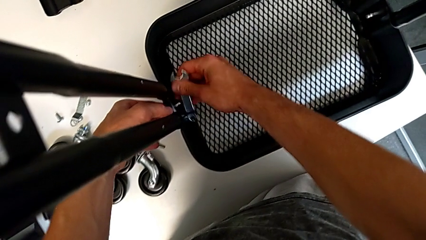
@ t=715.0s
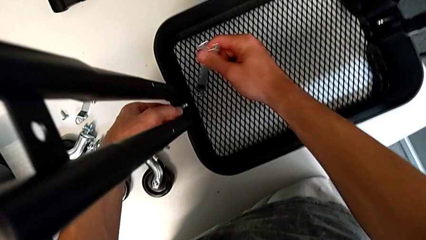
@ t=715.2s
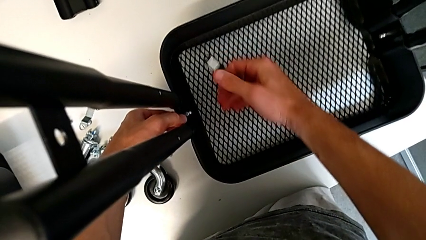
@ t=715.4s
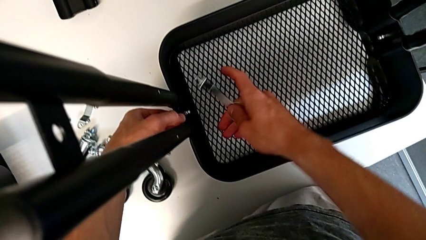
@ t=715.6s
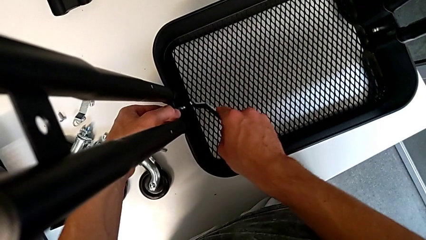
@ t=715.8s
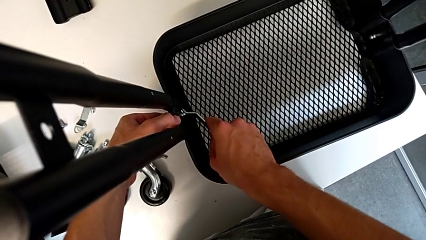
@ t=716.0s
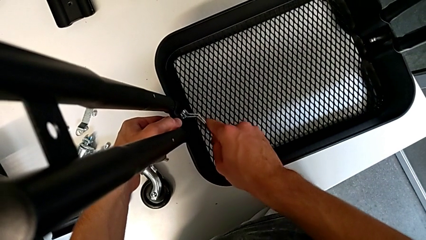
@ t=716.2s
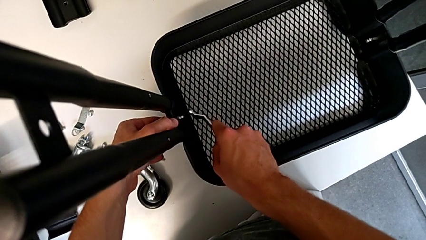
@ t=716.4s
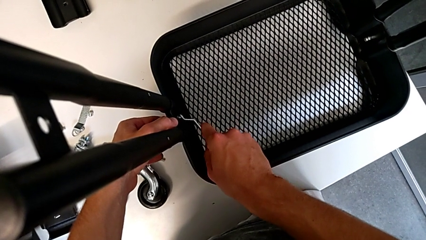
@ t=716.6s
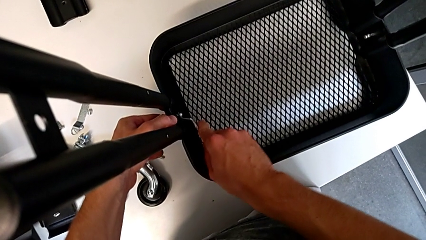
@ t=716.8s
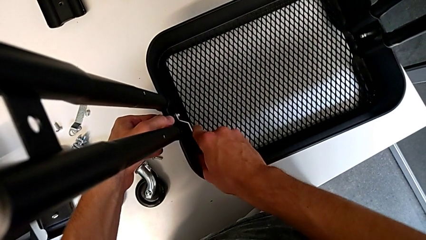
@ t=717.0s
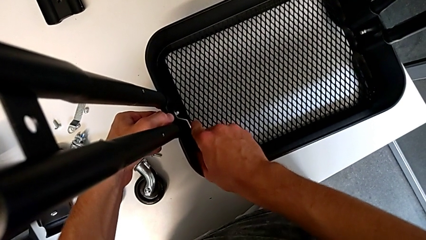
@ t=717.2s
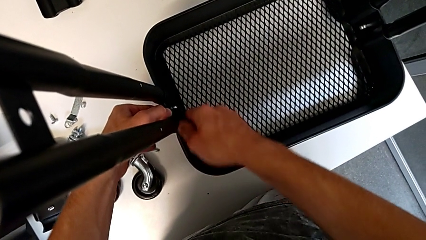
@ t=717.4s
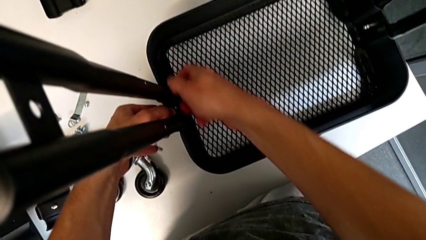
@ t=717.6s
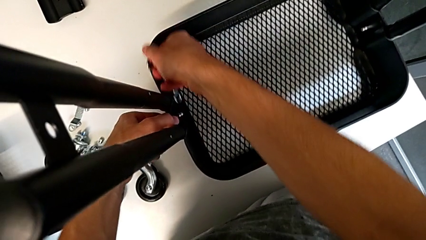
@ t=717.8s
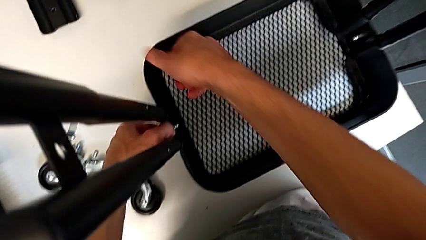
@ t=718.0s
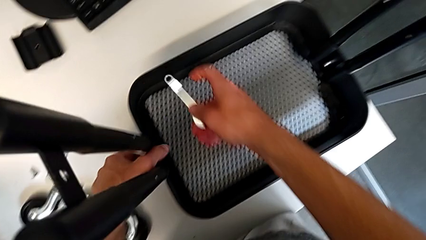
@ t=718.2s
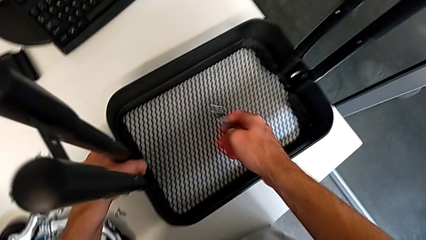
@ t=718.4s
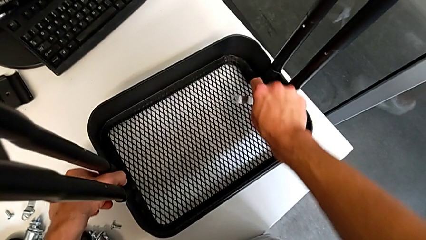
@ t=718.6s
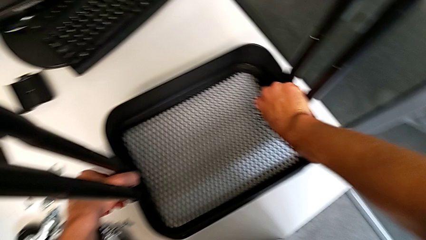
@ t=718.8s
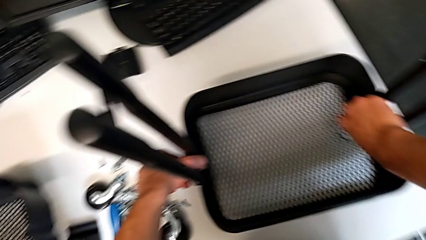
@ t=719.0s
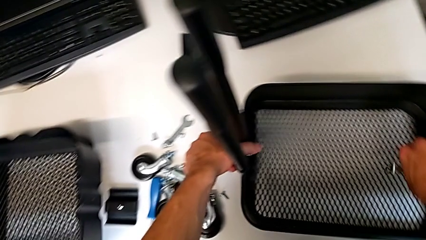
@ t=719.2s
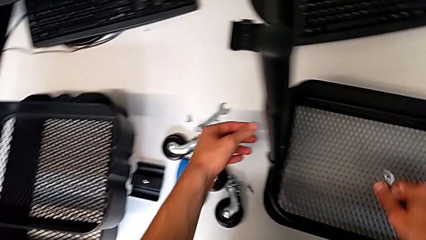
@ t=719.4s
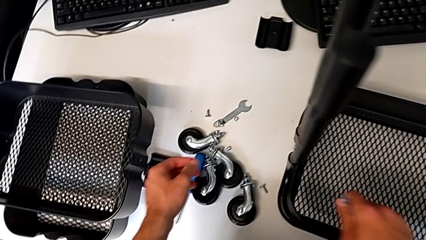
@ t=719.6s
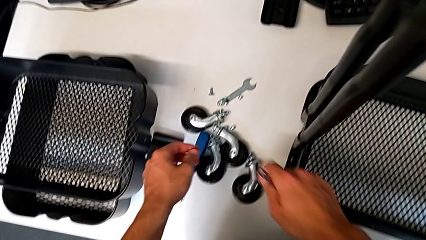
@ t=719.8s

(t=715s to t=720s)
The camera wearer is assembling the first tray. They withdraw the hexagonal wrench, insert it, screw the hex nut, withdraw the hexagonal wrench and hold the utility cart.

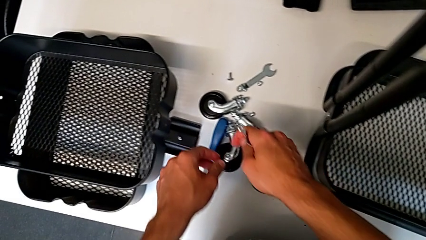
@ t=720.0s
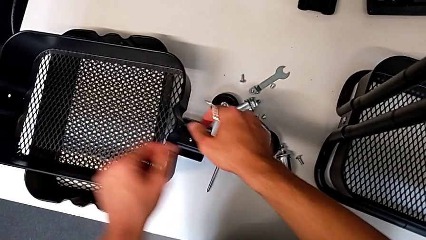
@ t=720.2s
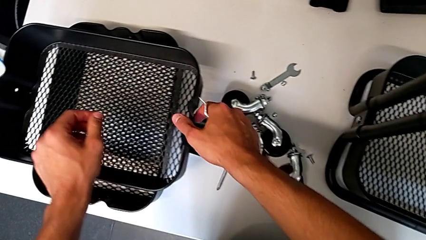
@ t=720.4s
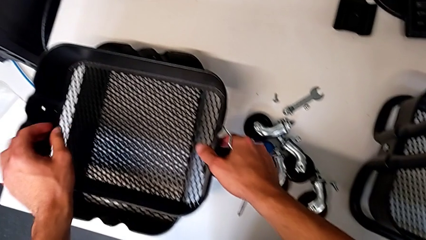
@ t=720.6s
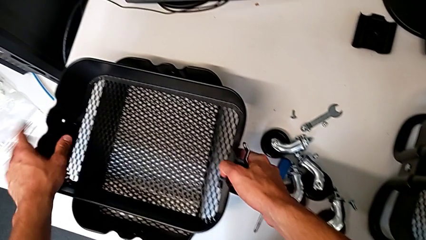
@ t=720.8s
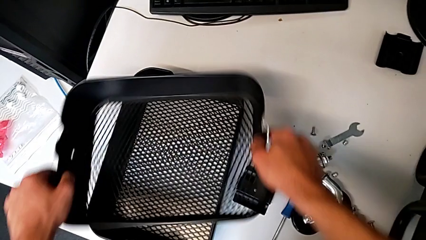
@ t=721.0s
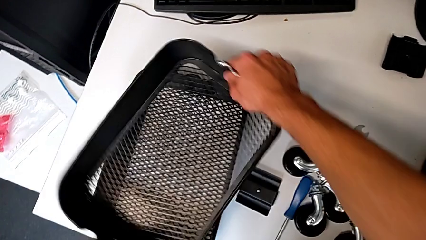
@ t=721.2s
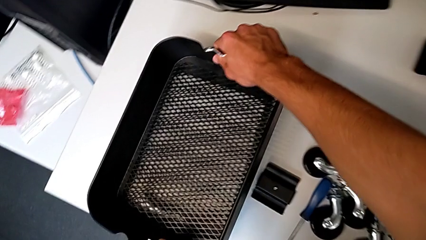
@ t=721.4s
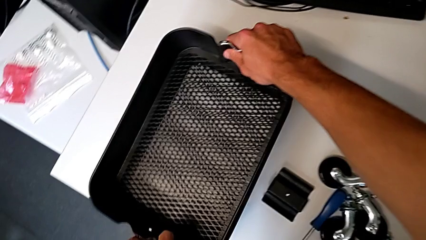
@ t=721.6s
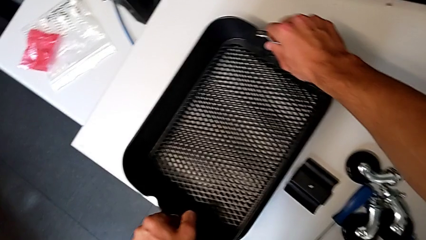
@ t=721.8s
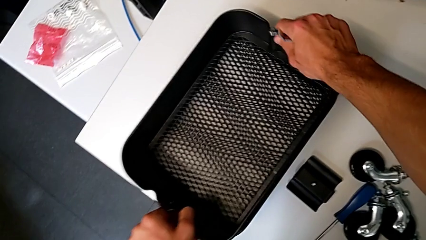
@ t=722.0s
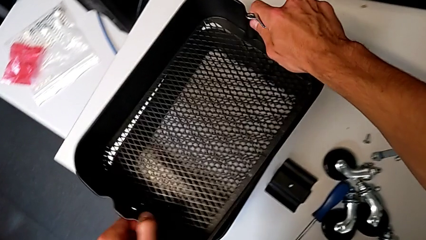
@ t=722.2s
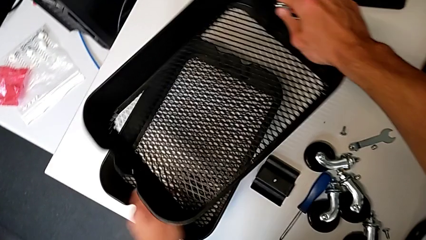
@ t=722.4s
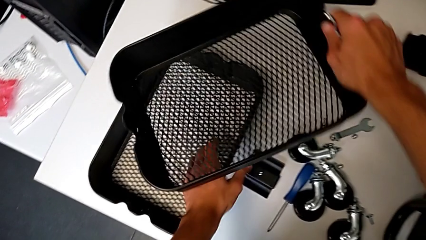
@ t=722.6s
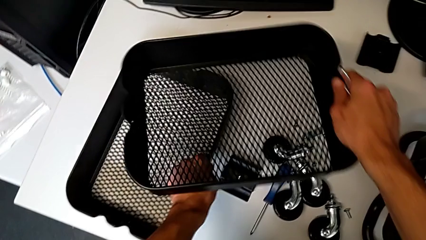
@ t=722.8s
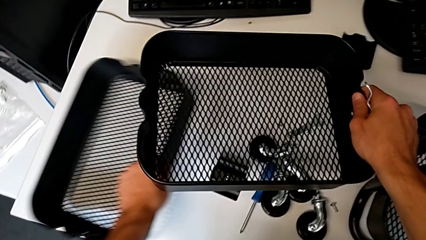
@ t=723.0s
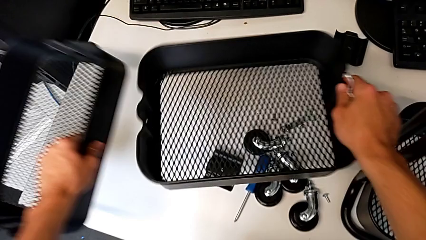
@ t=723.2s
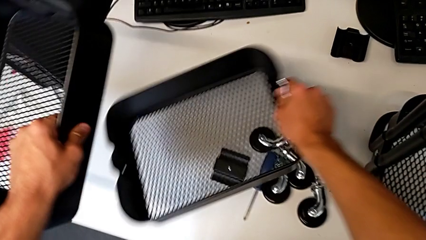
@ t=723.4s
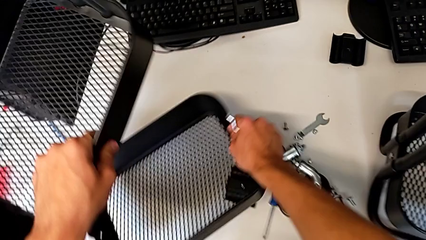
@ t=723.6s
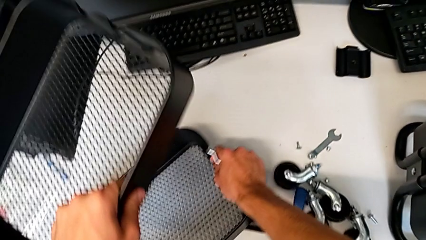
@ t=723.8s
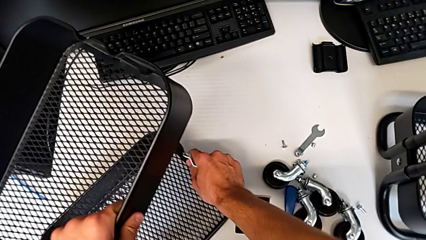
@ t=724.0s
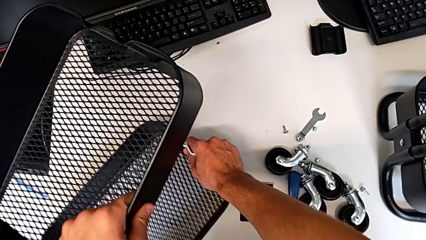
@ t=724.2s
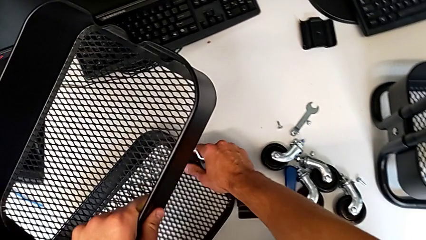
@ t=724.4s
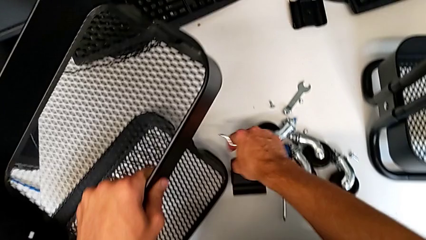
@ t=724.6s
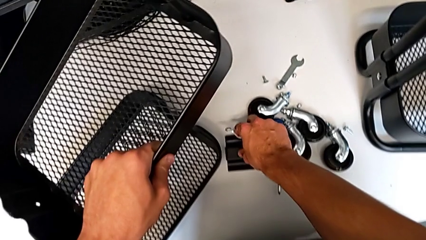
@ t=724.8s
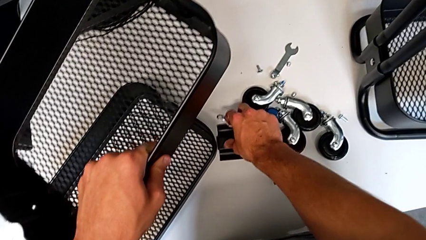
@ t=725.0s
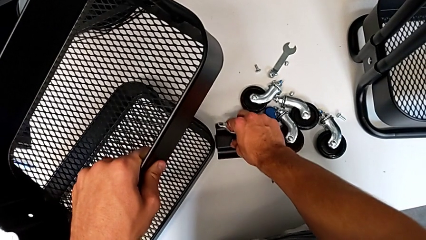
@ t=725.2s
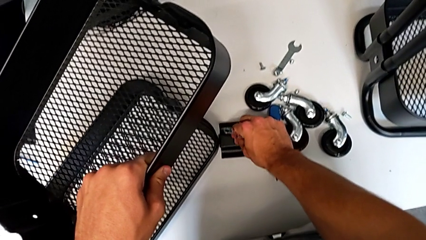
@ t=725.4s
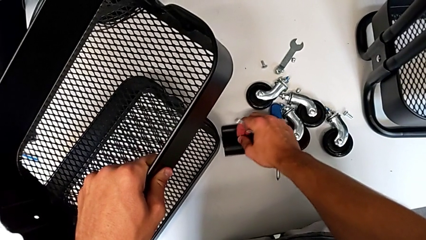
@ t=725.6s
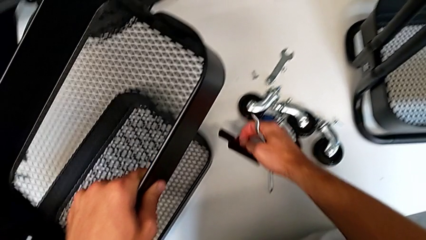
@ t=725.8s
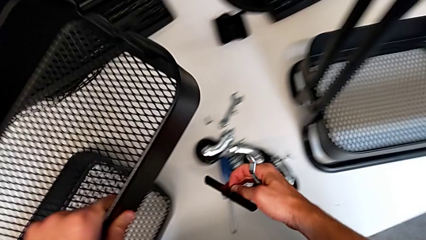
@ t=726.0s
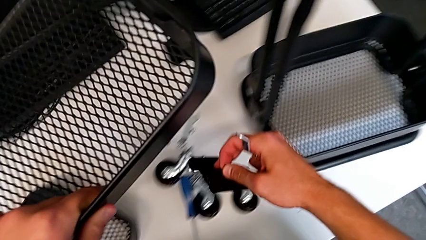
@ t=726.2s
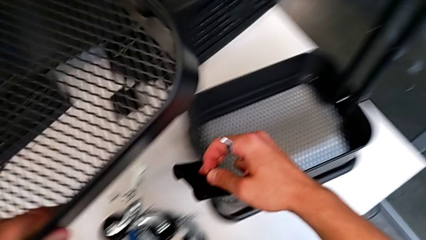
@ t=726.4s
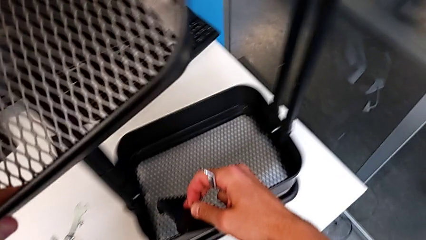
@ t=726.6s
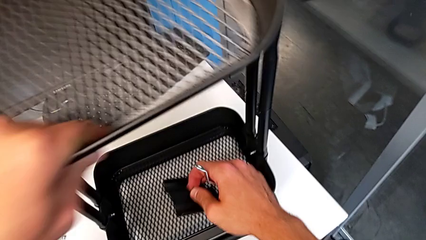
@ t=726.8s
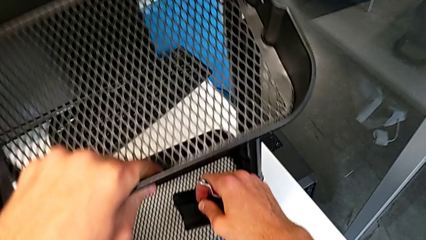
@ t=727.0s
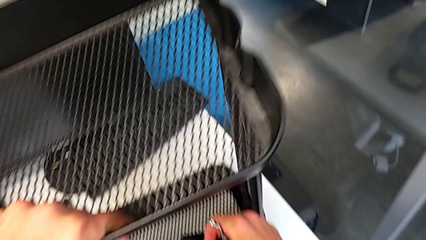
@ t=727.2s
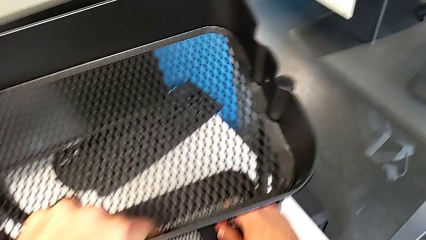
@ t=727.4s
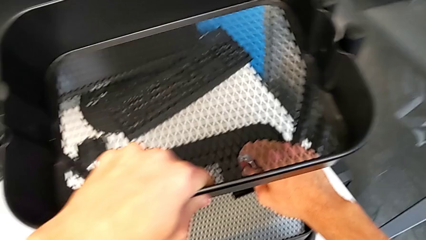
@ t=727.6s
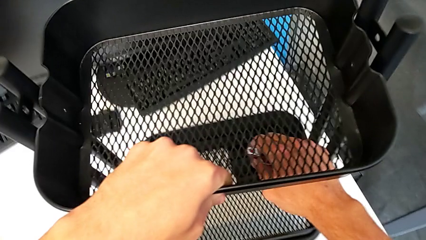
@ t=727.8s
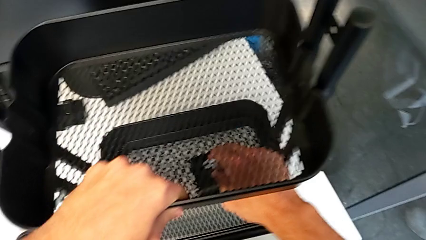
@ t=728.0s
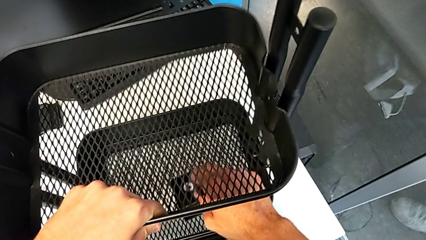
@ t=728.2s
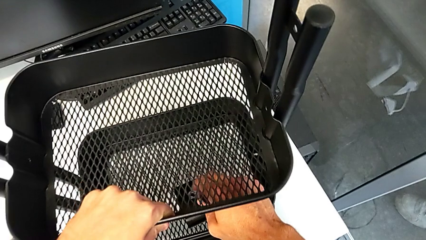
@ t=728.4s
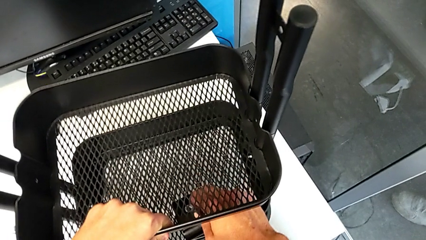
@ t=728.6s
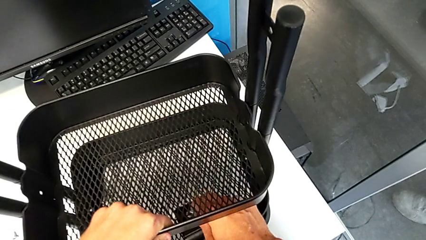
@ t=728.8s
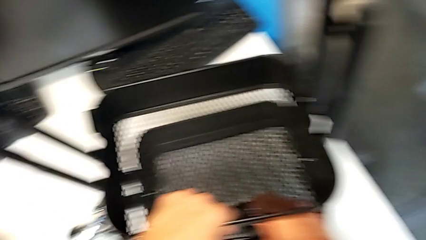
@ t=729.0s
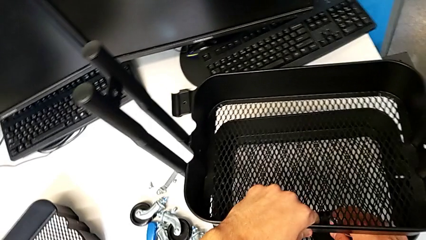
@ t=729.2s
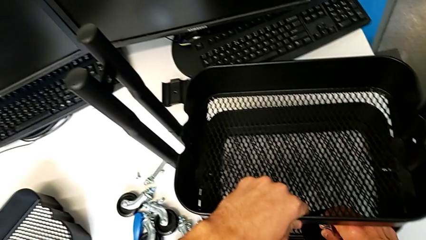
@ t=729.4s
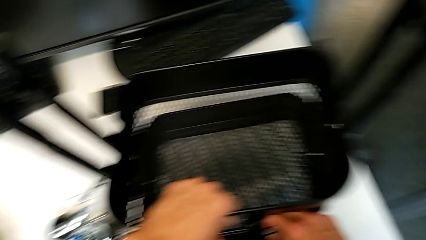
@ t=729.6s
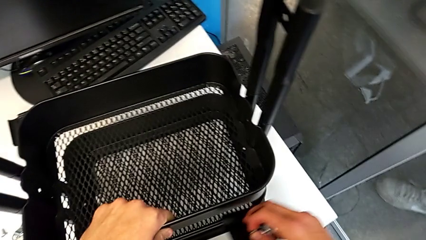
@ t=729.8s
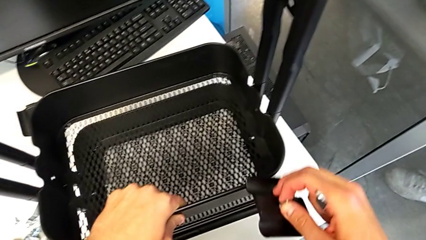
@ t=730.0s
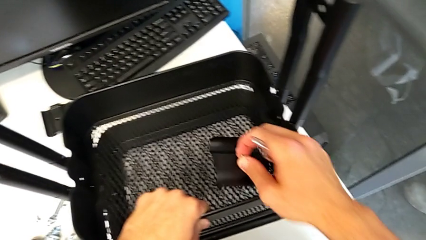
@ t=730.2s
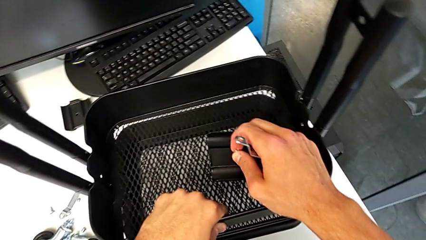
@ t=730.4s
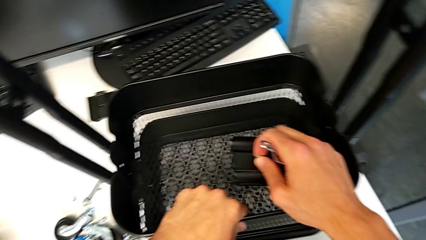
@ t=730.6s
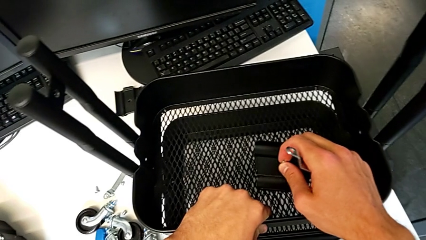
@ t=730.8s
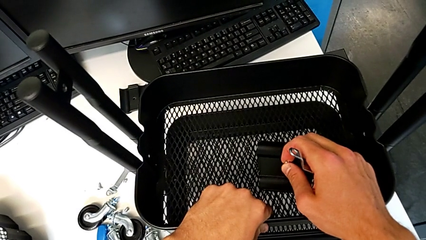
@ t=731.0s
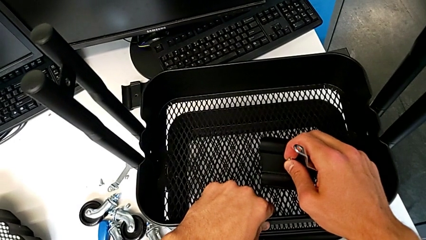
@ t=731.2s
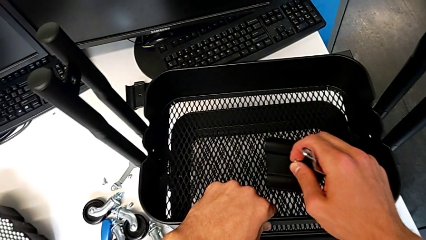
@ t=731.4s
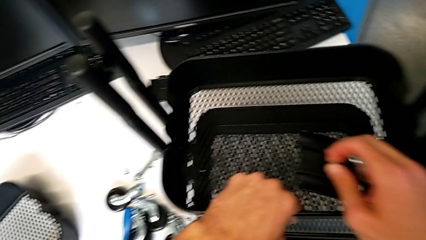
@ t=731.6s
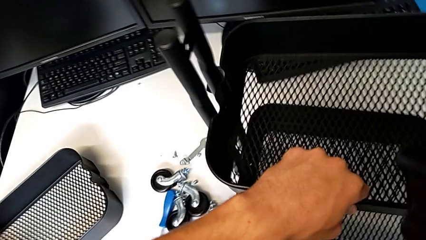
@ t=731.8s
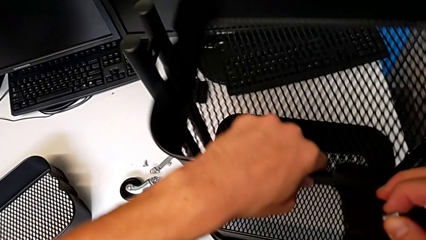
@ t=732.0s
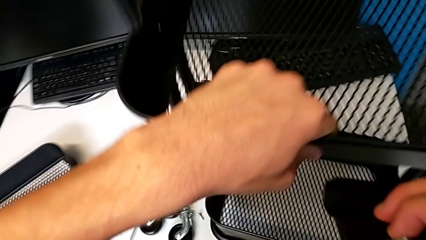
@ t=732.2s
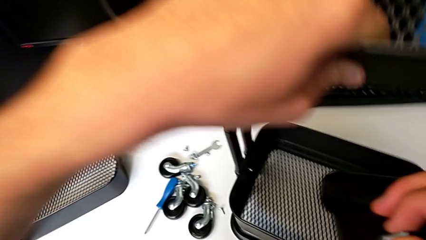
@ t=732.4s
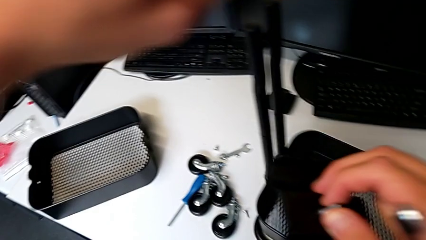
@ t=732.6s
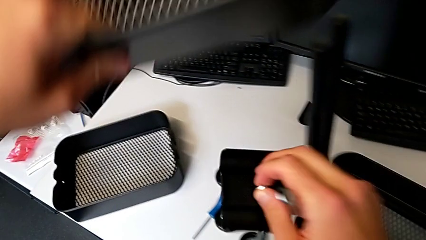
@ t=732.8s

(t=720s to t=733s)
The camera wearer is mounting the second and third trays. They grab the grid tray, rotate it, grab it, place it, grab the bracket, approach the utility cart, wrongly assemble the middle grid tray, hold the grid tray with the left hand, hold the bracket with the right hand and disassemble the grid tray.
